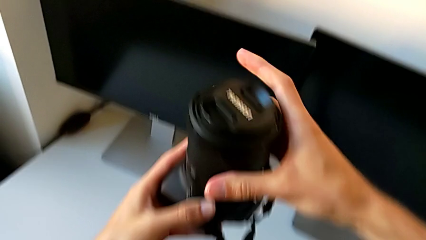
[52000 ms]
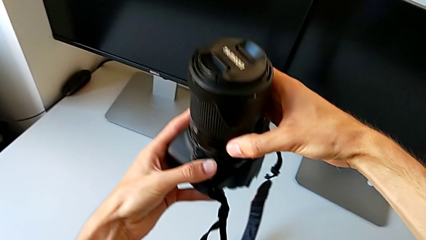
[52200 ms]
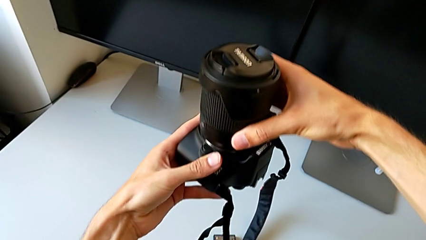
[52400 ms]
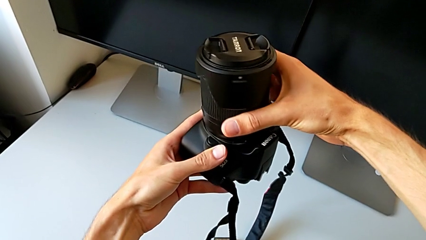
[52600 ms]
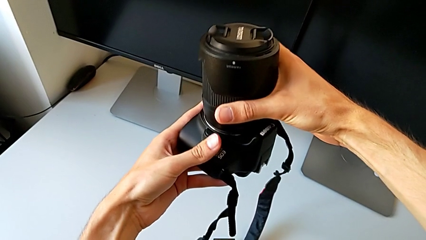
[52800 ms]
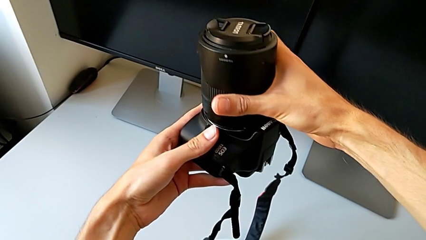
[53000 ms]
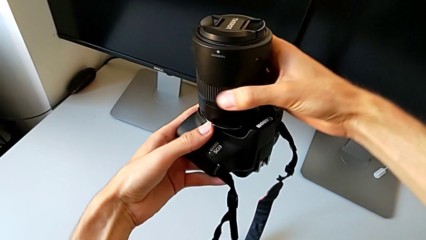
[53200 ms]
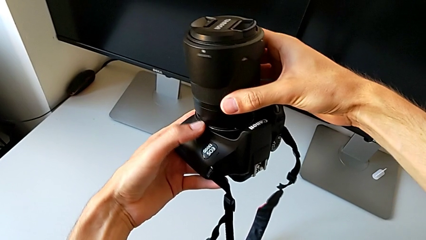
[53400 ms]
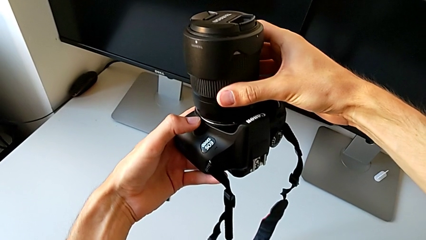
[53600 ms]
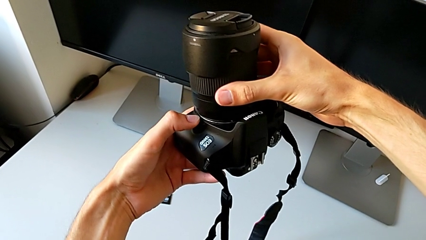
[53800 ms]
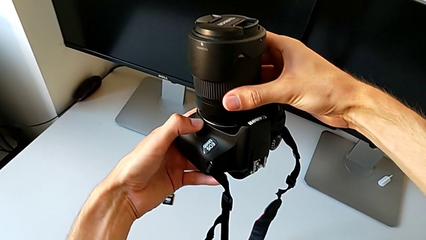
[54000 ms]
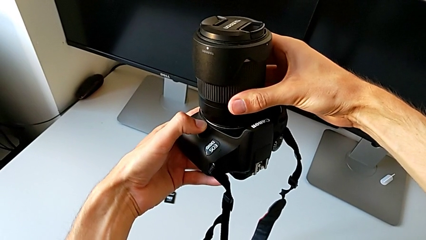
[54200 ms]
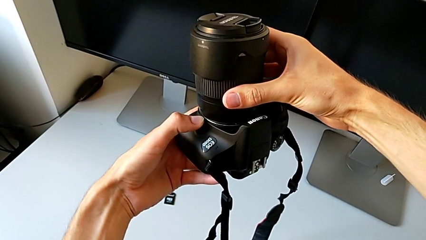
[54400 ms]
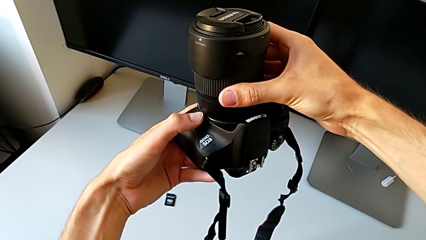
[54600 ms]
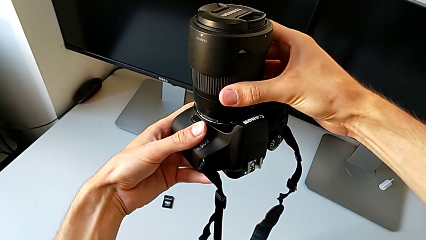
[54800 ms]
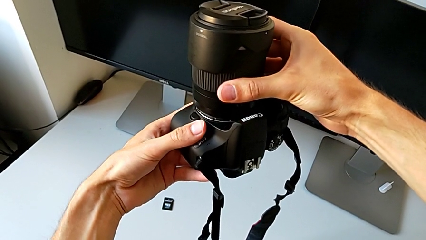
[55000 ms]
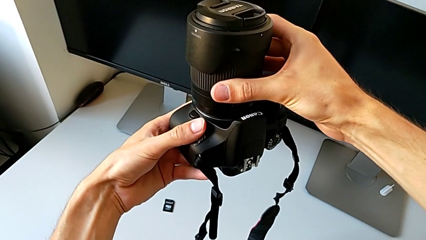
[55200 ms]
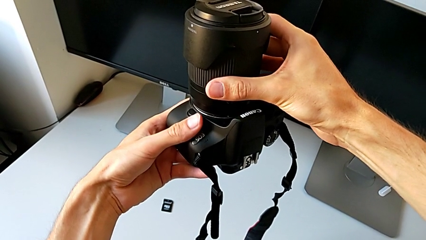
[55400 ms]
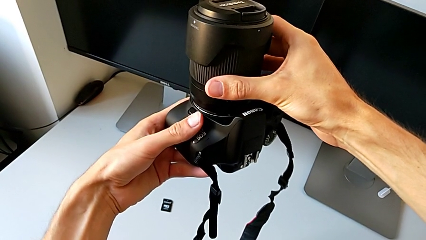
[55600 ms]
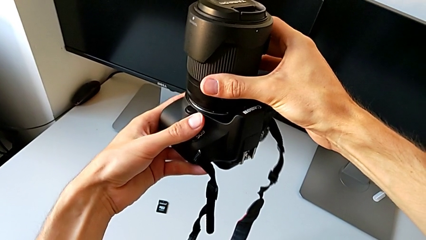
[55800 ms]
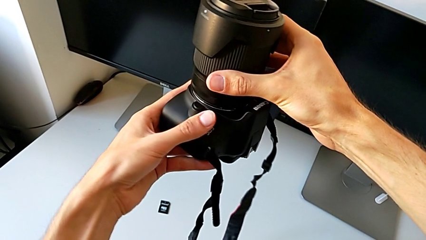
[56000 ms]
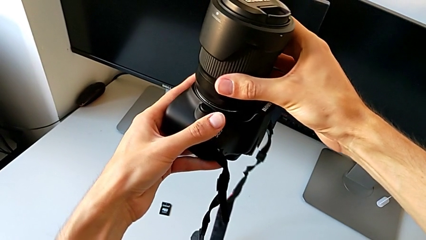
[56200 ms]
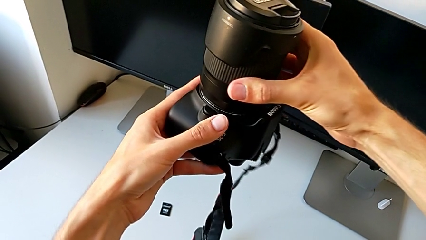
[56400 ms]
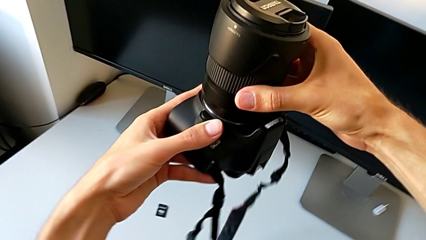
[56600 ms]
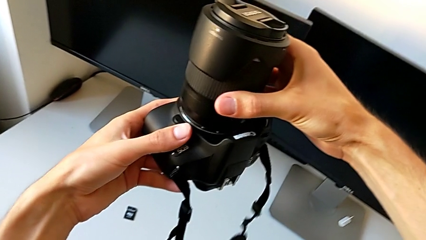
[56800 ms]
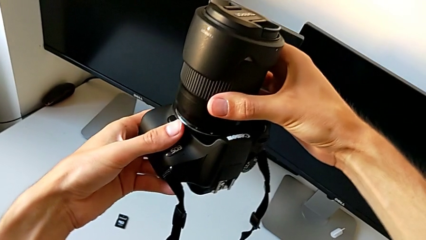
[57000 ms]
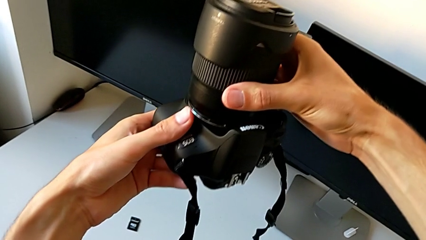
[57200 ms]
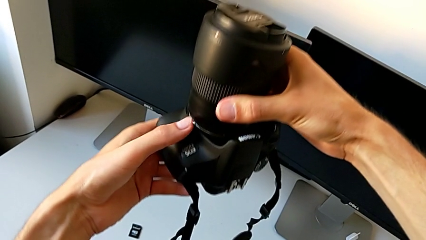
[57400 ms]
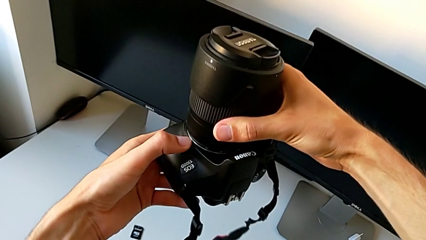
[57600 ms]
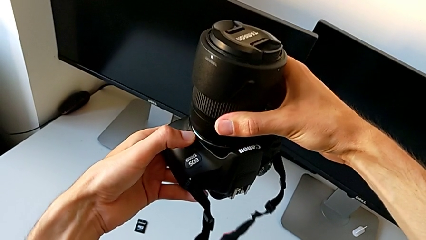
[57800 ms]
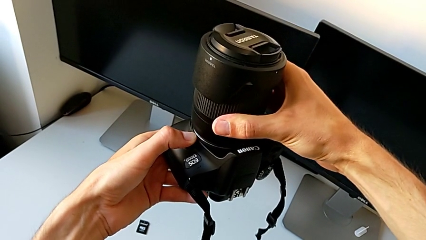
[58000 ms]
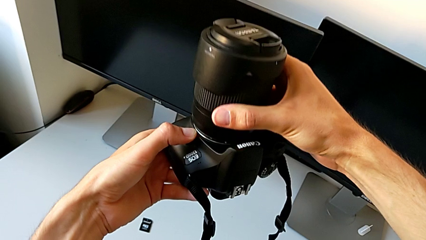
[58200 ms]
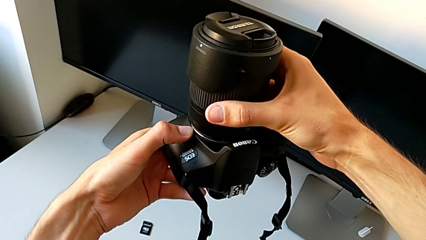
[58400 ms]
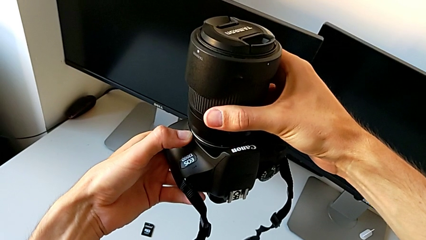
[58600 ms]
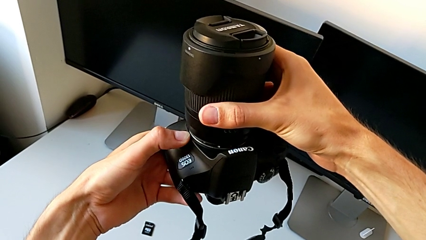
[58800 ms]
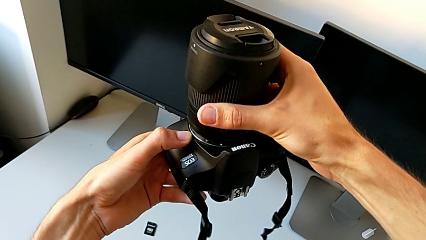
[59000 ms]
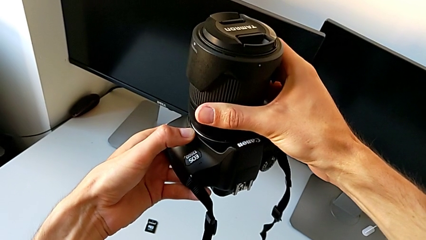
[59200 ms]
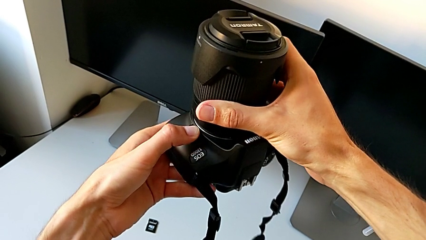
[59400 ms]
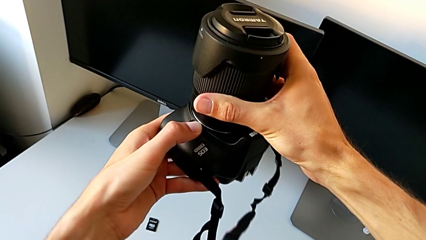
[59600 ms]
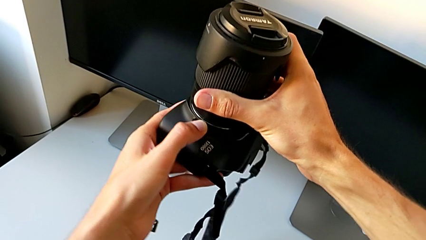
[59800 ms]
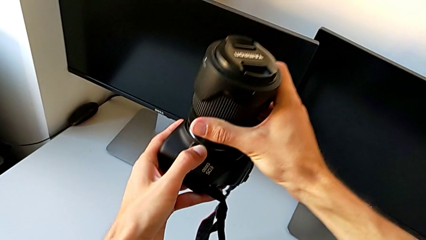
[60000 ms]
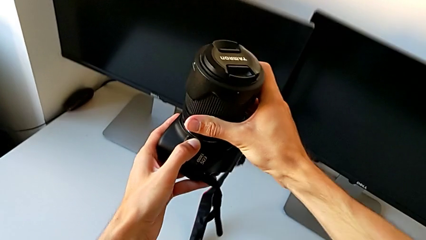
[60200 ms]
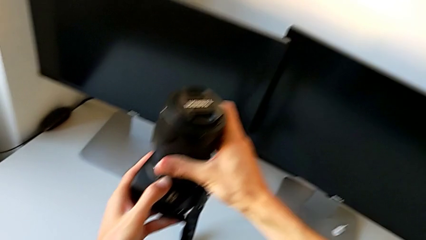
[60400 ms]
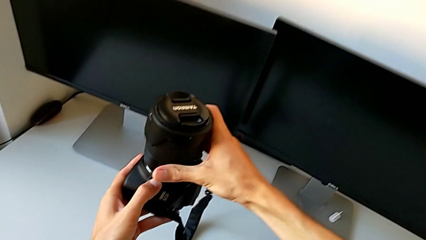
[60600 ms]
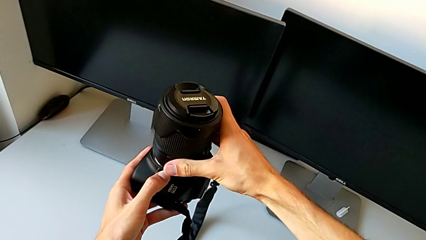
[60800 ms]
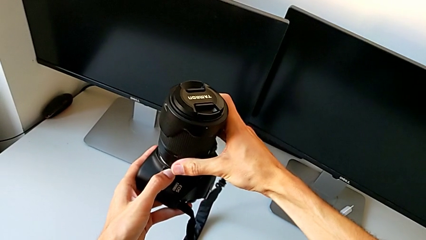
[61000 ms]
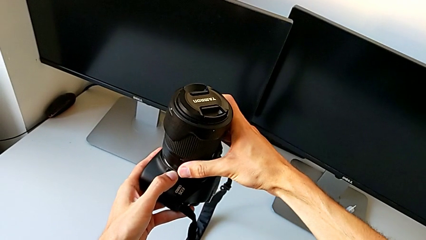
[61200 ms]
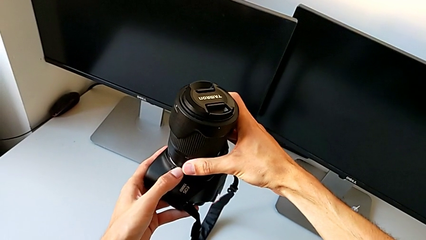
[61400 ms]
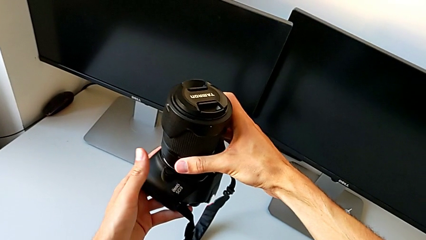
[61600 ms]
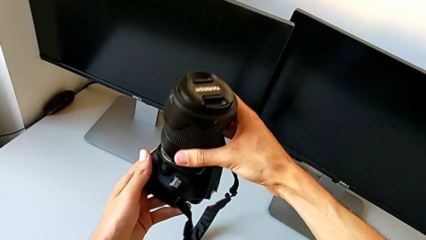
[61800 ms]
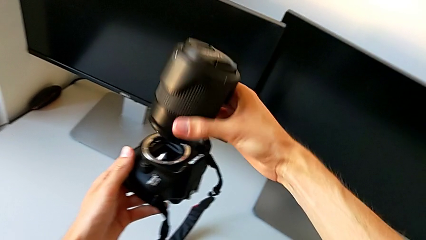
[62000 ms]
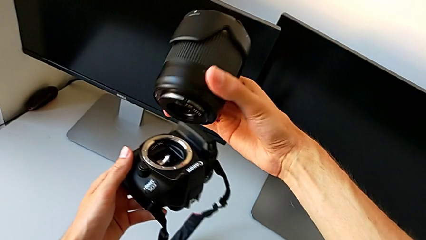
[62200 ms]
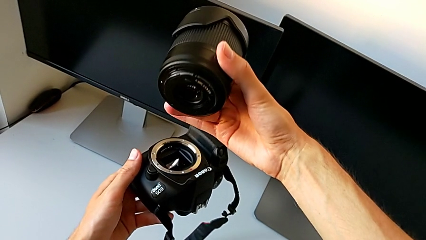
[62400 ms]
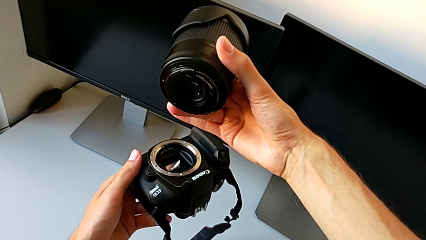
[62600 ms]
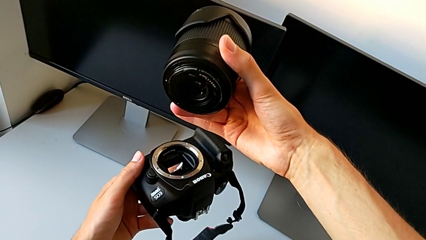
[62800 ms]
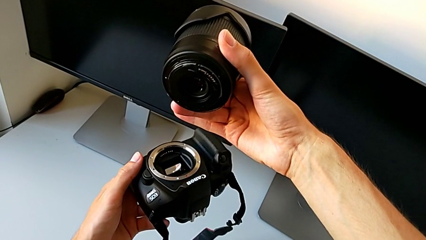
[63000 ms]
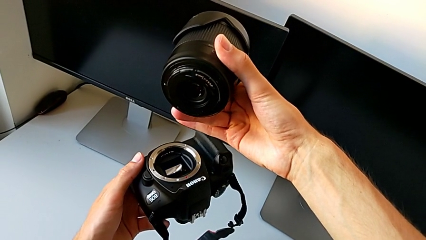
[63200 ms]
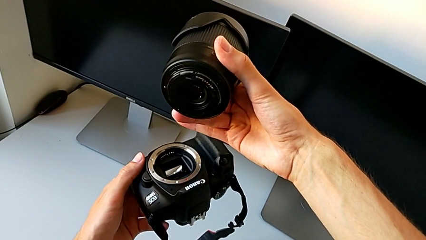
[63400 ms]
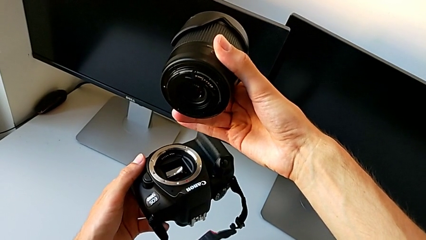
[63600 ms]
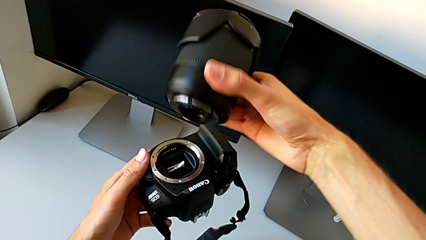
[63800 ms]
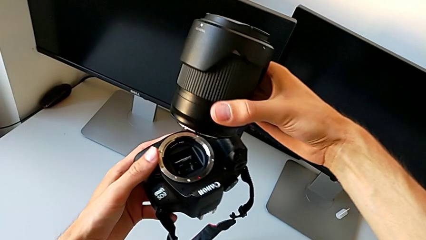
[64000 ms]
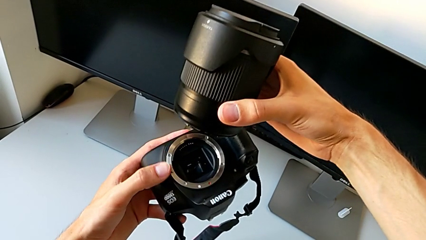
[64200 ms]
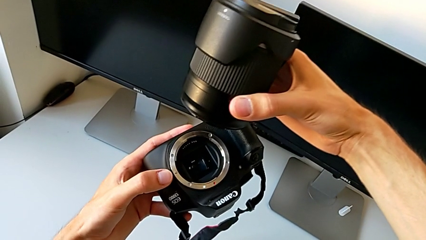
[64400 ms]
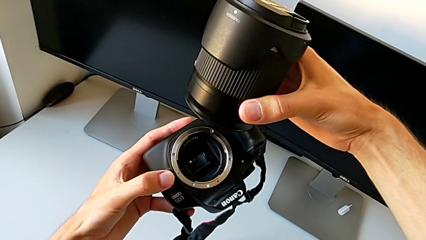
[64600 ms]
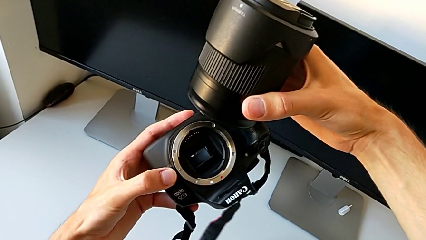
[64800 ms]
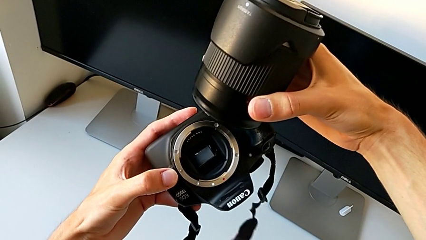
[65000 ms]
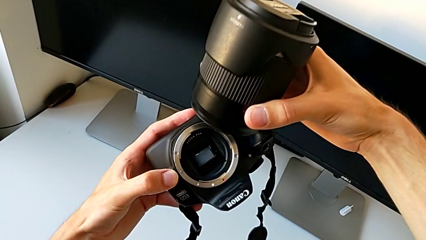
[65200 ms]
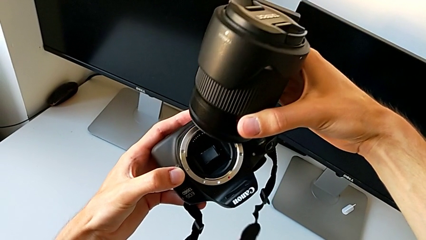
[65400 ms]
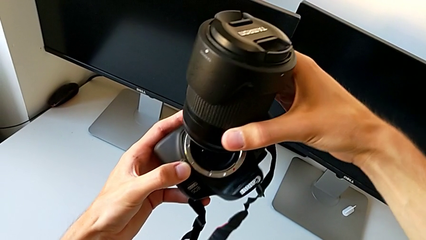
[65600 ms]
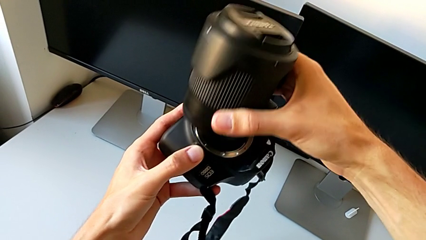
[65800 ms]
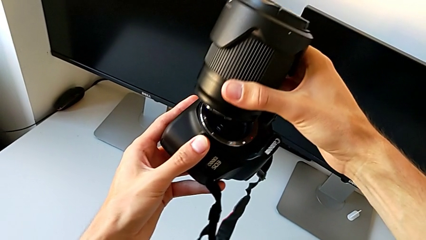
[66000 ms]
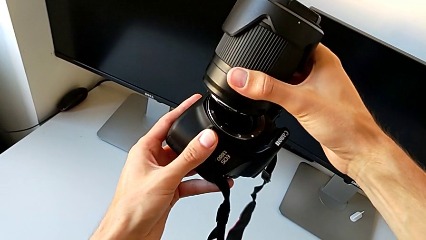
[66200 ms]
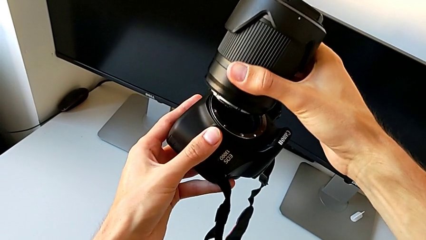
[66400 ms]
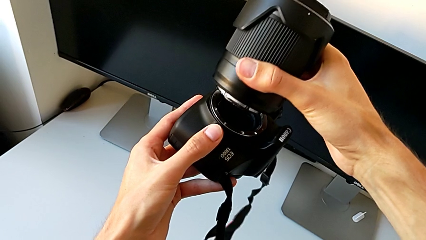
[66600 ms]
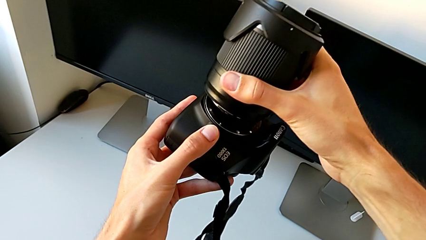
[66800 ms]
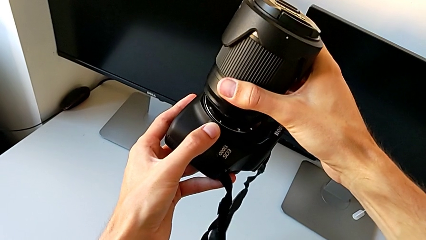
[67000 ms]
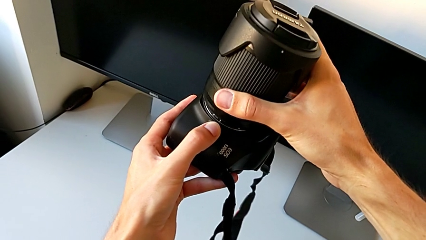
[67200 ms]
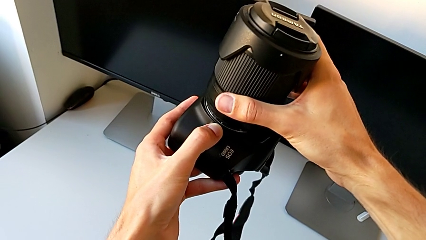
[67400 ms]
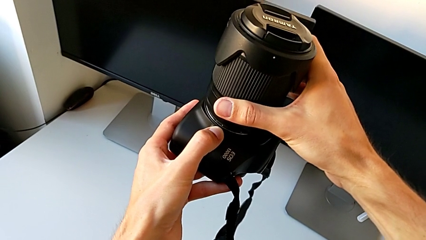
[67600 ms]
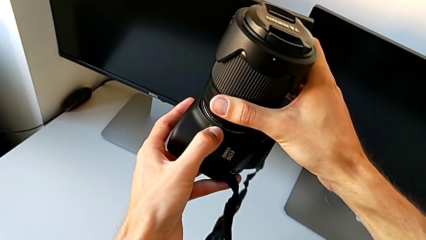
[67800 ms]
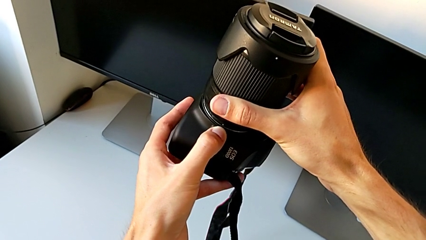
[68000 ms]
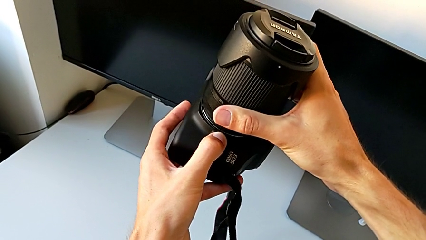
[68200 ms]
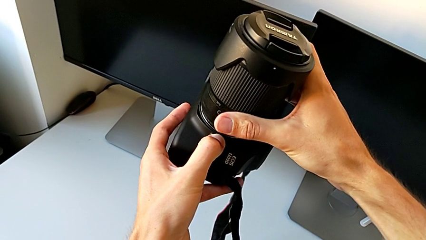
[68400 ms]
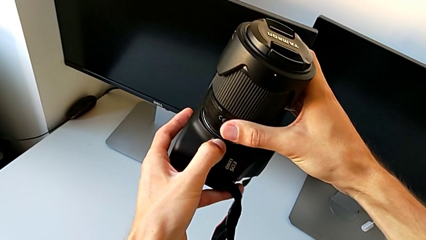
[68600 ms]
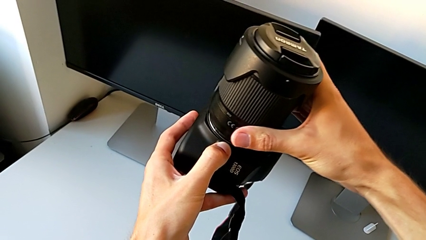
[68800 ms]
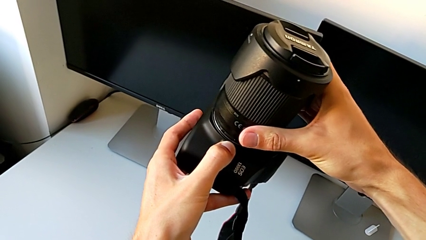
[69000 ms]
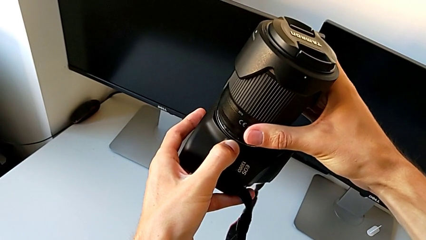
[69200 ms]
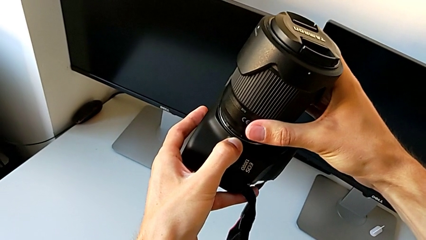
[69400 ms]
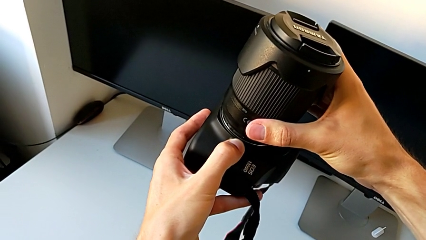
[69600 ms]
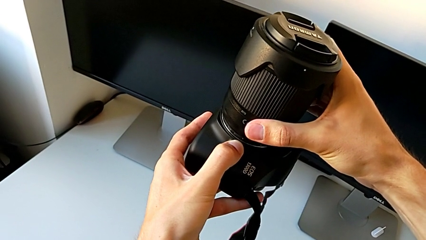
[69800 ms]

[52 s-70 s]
The camera wearer is attaching the lens to the DSLR. They keep wrongly inserting the lens.
